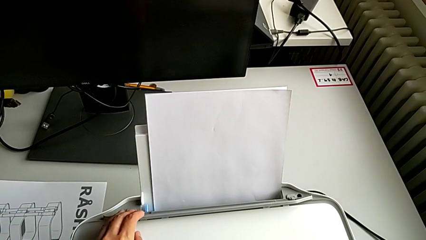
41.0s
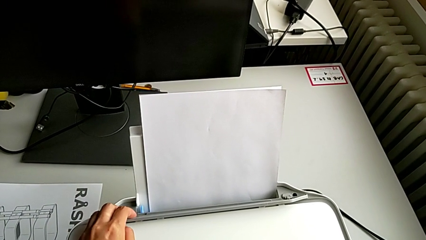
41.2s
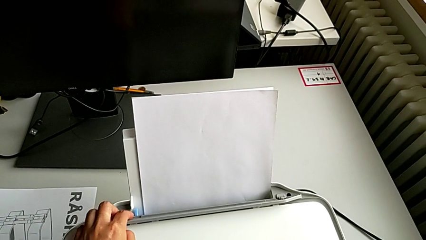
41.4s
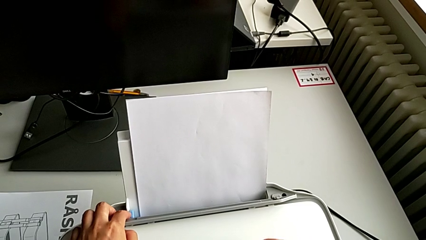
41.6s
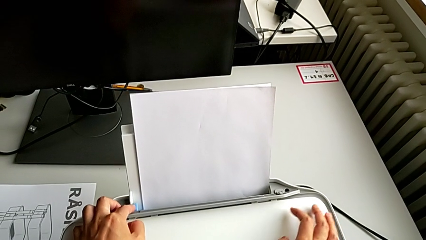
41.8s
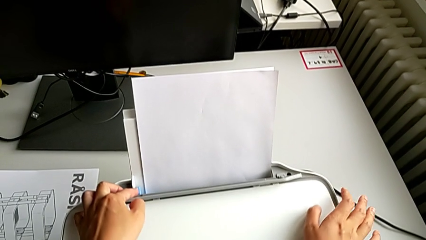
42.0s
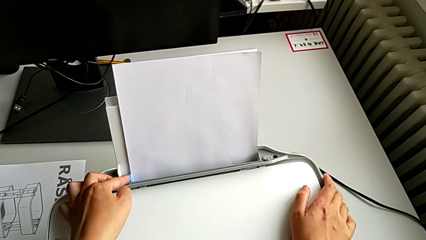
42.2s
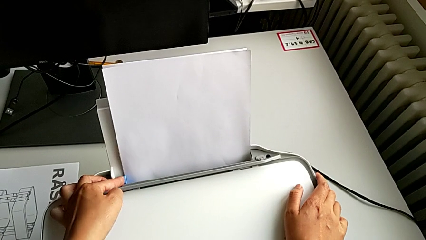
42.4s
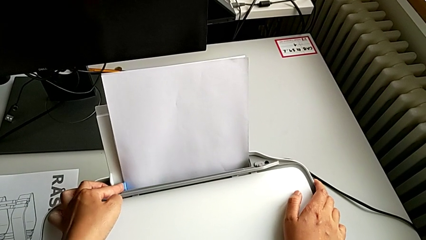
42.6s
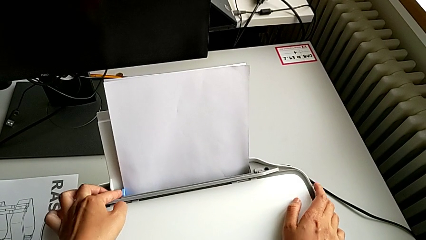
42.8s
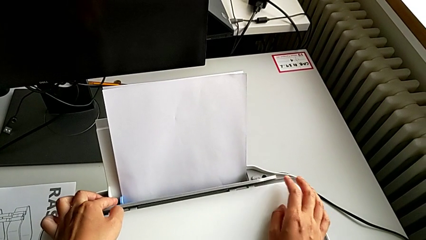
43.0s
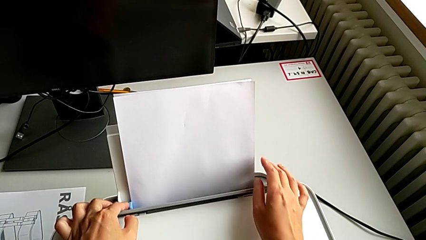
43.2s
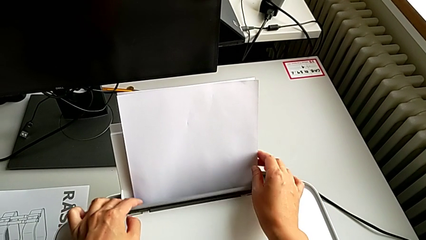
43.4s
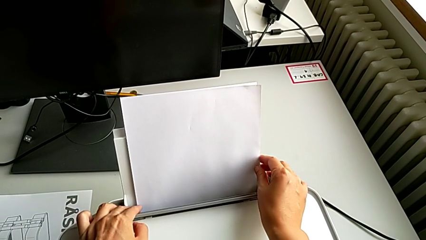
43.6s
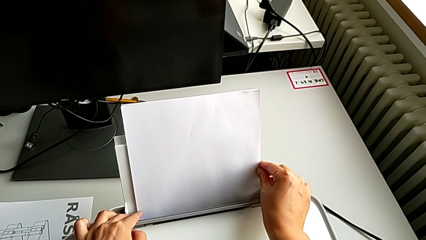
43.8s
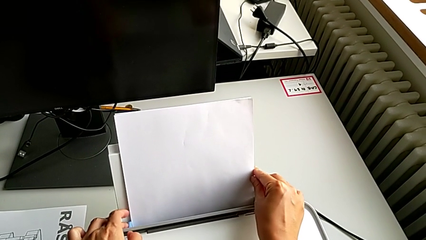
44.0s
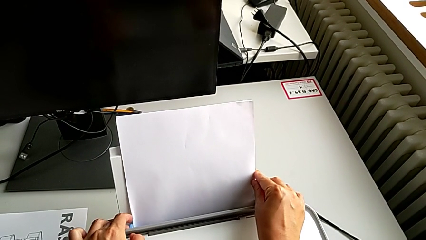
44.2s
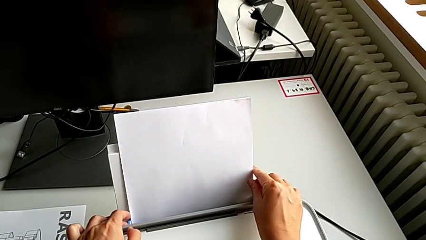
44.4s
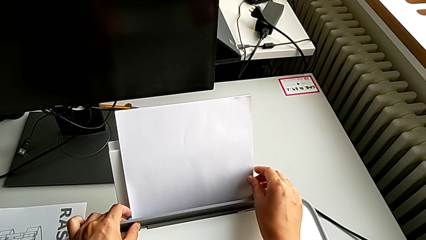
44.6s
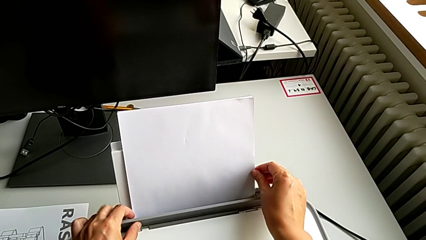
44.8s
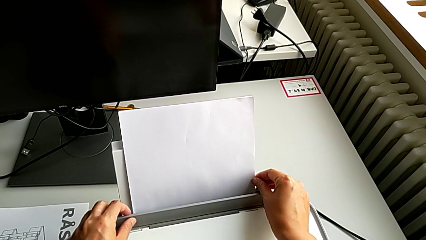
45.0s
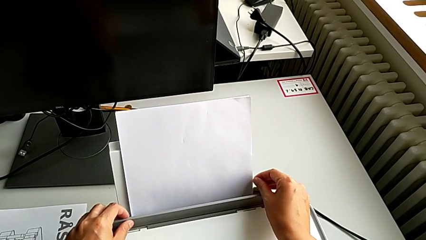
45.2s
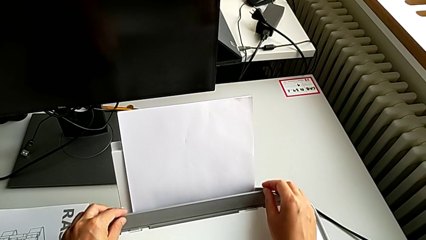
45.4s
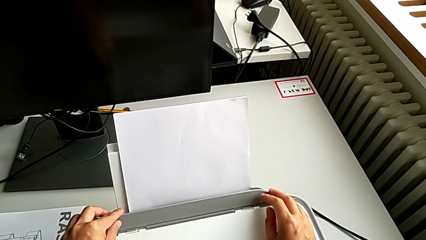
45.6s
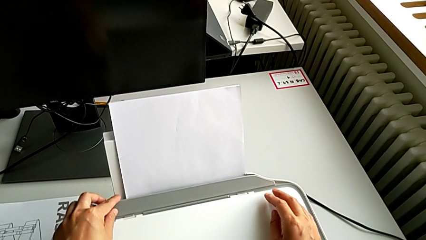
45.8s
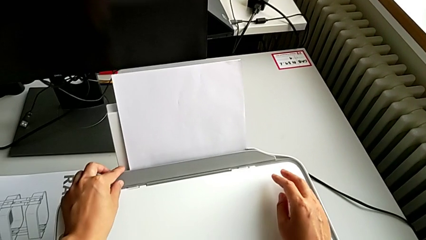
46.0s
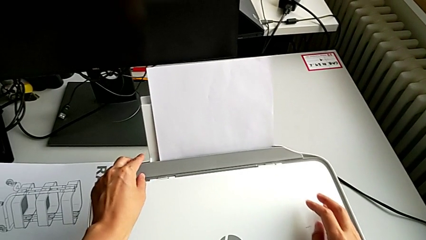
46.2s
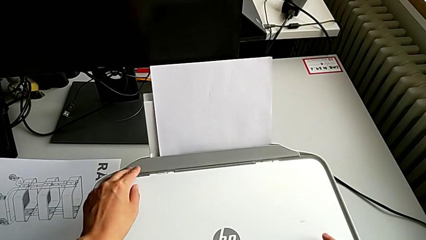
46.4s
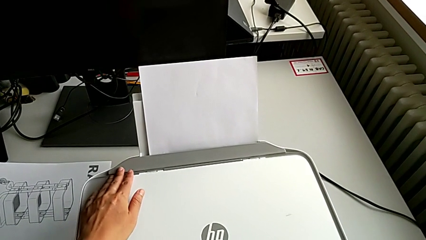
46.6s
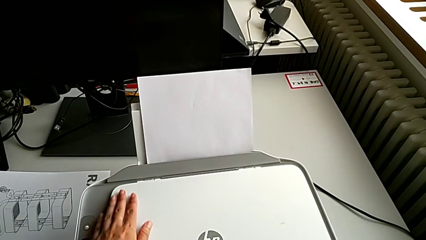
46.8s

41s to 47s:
The camera wearer is loading the paper stack into the paper stand. They touch the tab and align the paper stack.

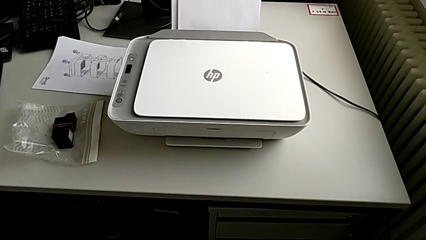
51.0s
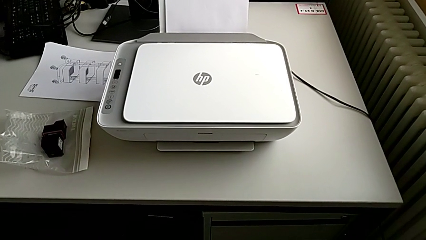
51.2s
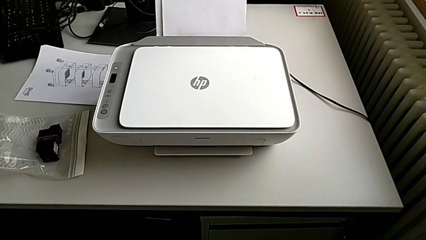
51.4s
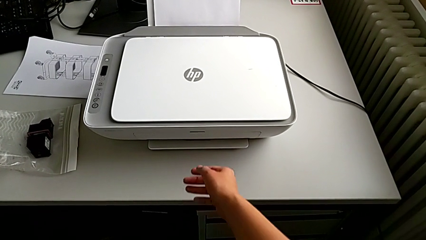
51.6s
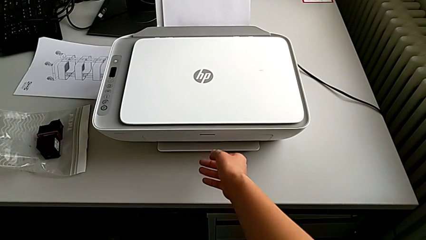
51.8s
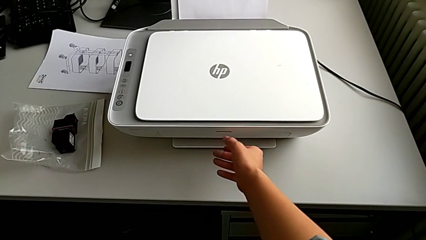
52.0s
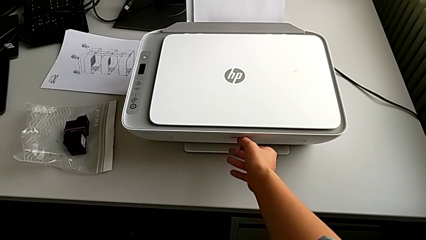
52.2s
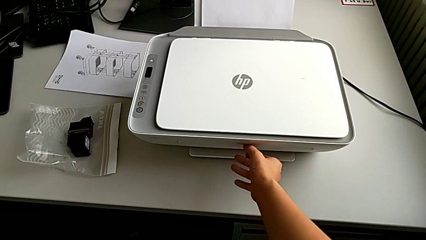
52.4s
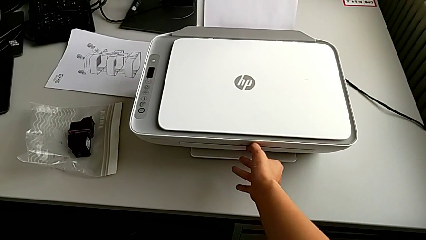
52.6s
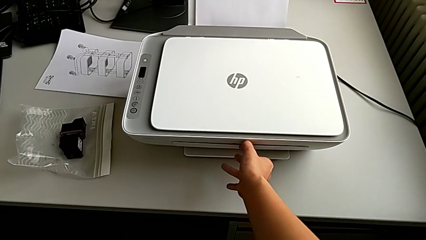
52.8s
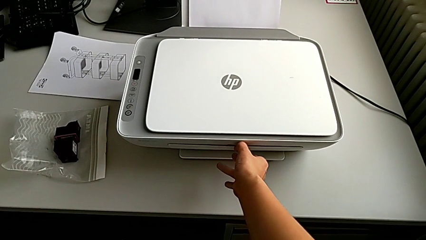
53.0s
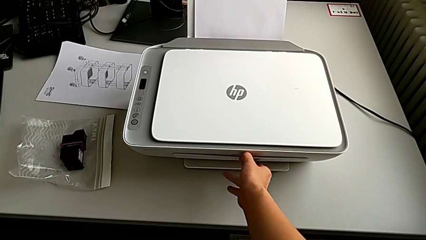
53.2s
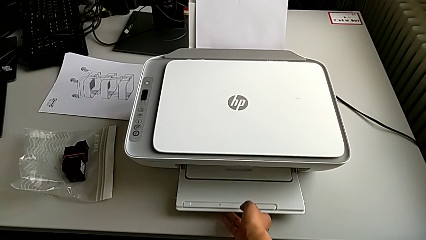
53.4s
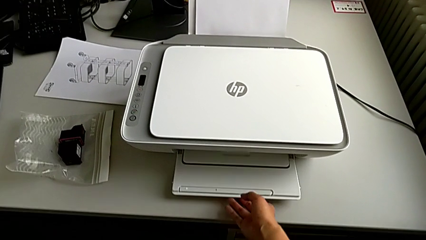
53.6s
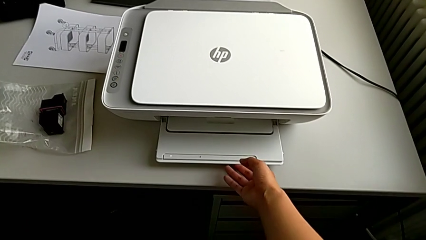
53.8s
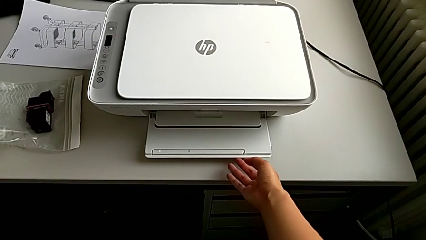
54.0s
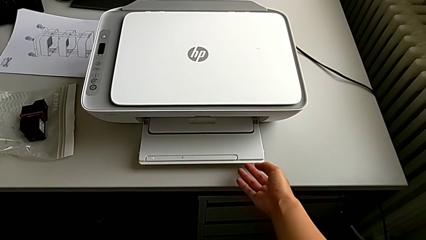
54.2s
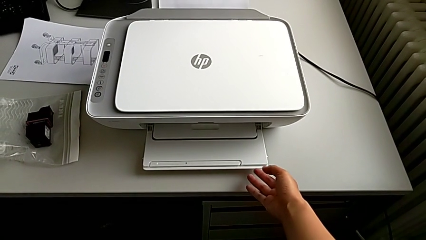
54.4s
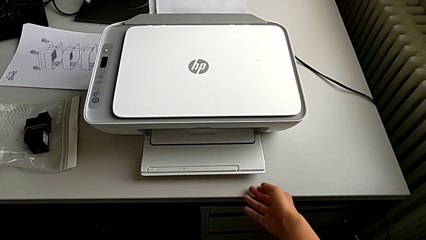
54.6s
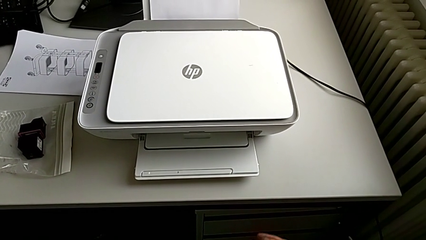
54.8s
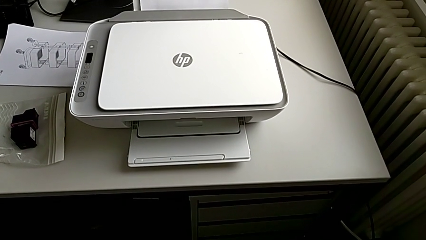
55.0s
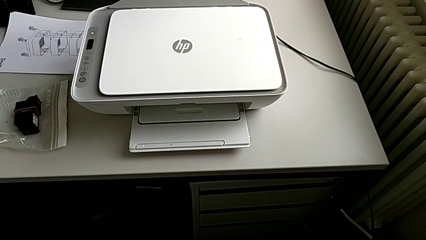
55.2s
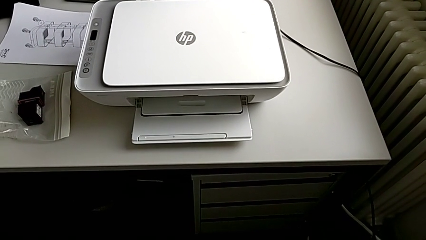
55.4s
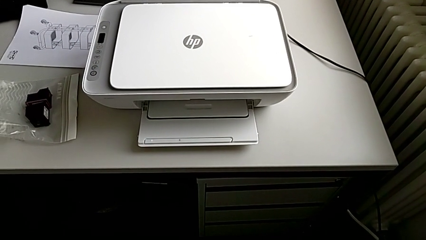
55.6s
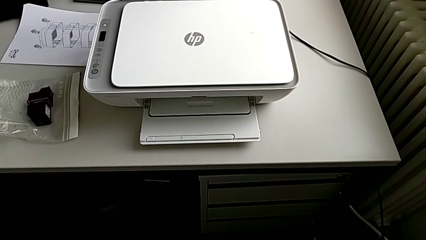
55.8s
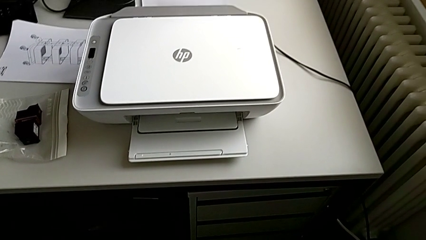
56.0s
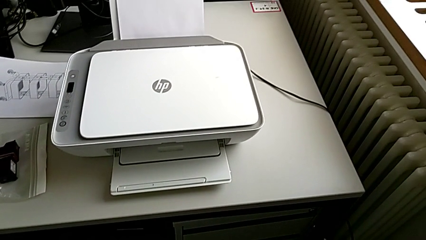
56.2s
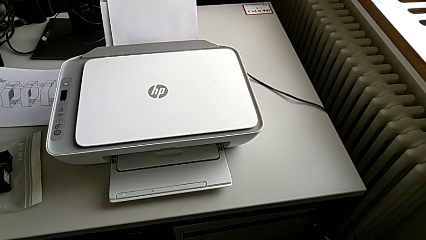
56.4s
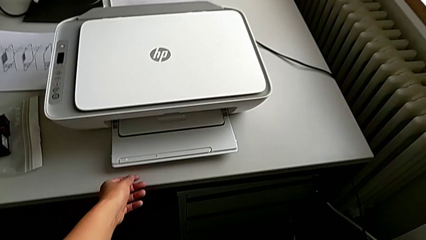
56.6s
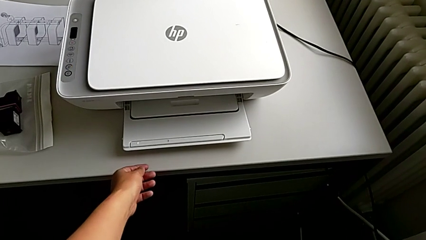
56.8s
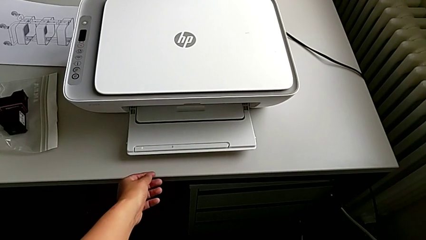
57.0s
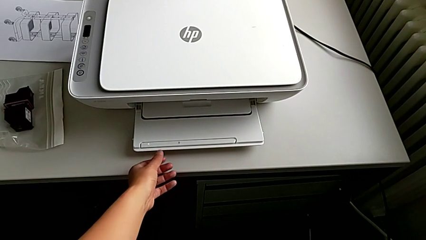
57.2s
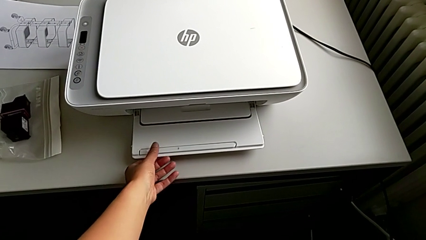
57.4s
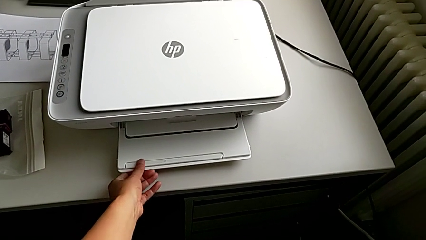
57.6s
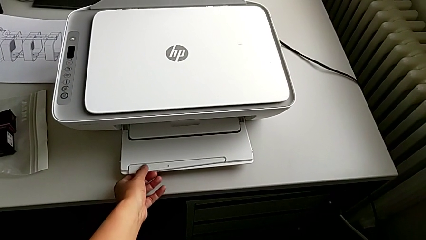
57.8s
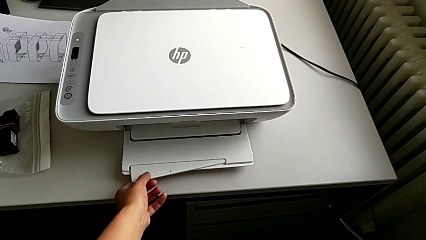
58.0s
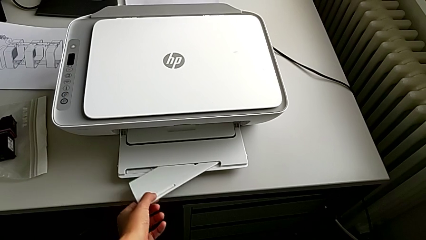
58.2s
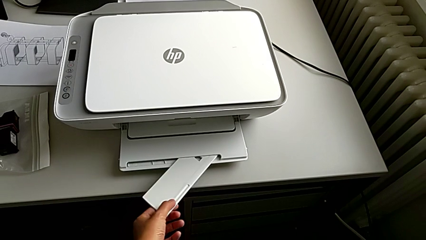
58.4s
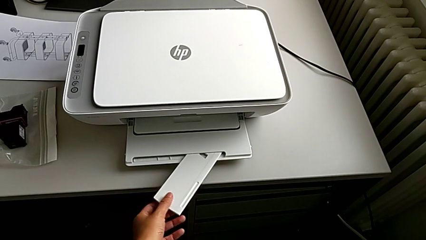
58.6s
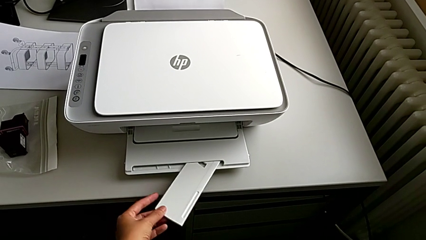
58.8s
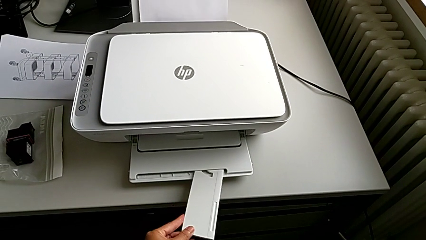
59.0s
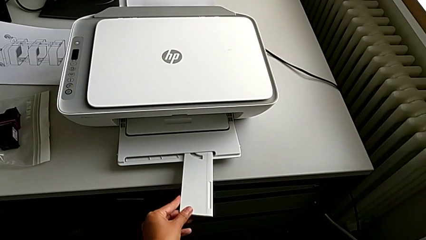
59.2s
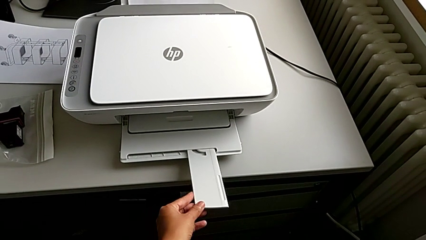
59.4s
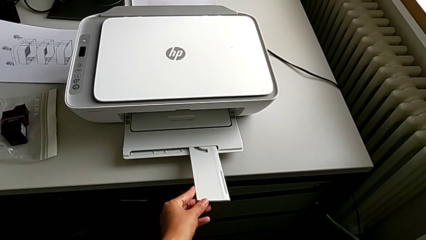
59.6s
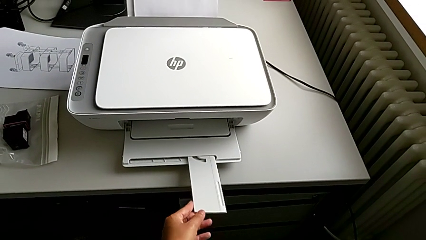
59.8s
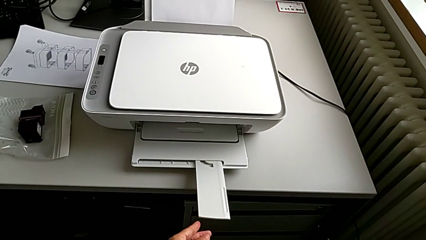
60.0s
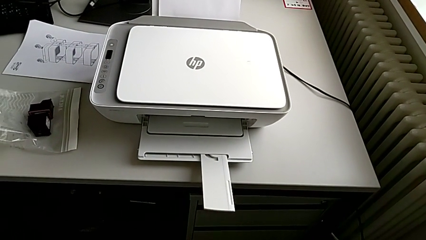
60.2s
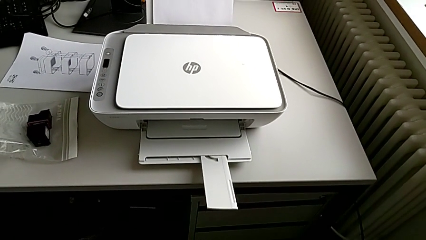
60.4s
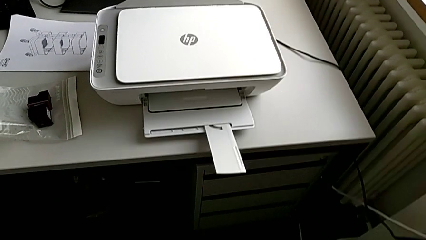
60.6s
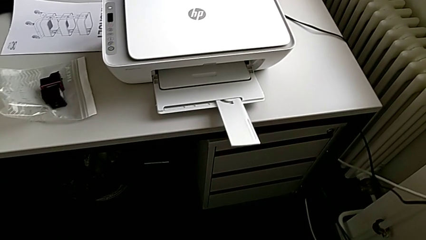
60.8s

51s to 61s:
The camera wearer opens the tray and the tray extension. They open the paper tray and pull the extending paper tray.
